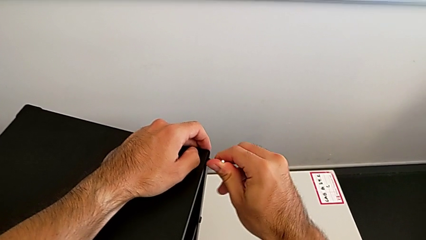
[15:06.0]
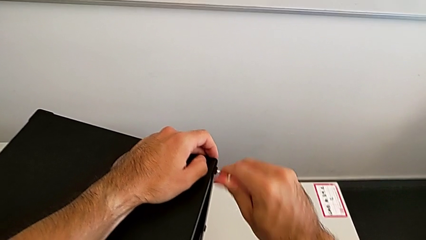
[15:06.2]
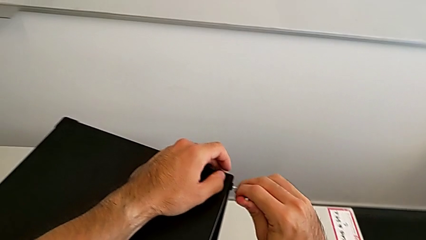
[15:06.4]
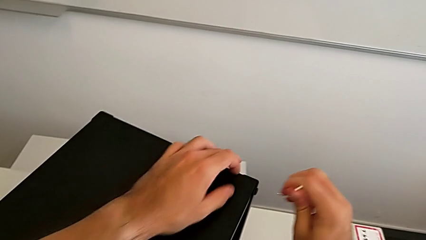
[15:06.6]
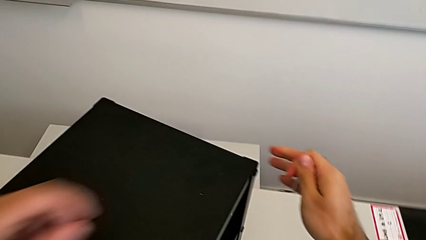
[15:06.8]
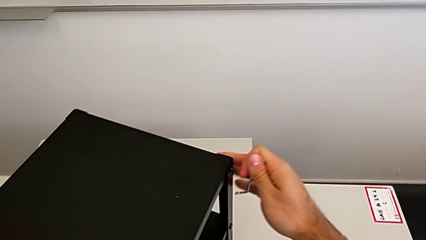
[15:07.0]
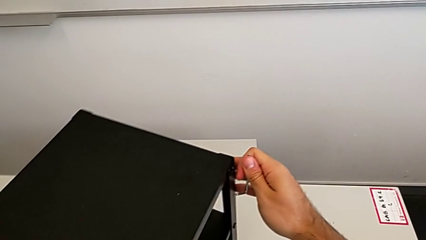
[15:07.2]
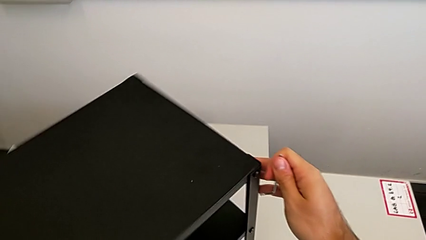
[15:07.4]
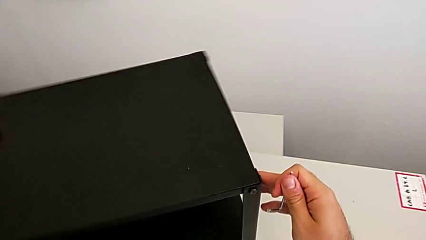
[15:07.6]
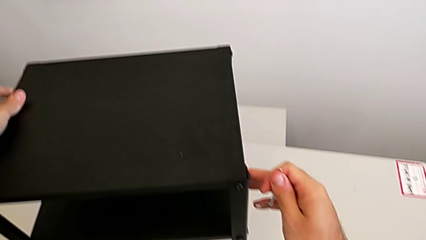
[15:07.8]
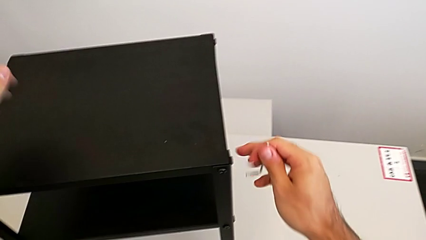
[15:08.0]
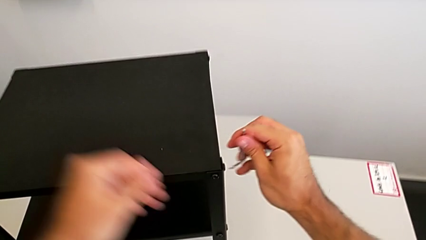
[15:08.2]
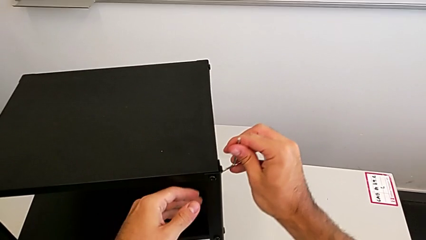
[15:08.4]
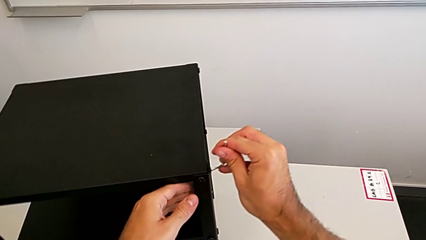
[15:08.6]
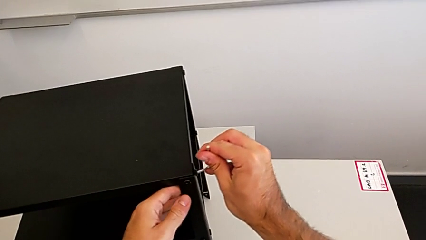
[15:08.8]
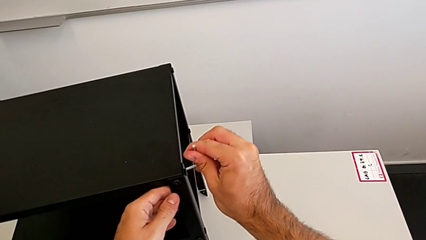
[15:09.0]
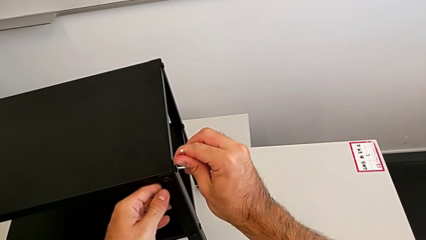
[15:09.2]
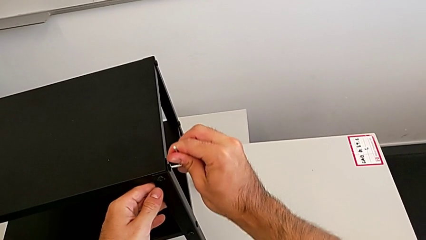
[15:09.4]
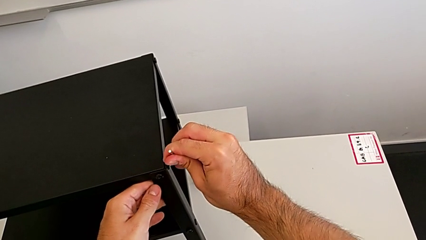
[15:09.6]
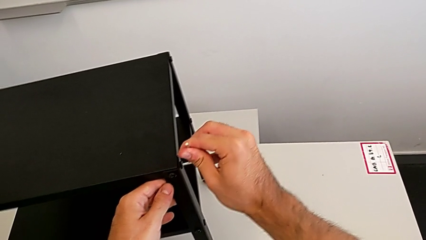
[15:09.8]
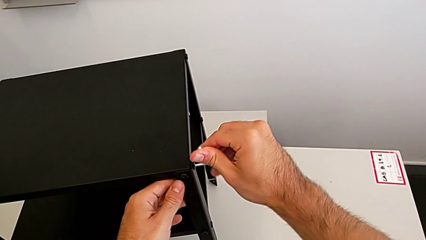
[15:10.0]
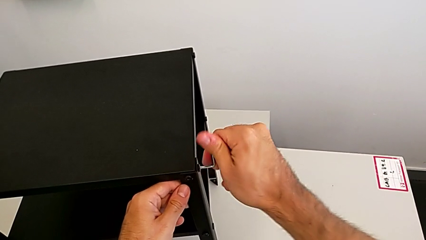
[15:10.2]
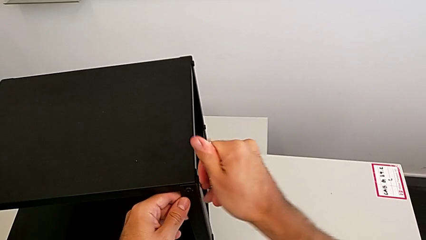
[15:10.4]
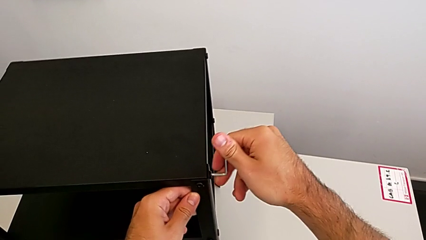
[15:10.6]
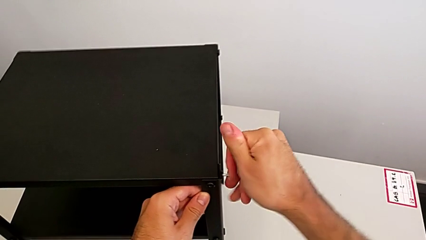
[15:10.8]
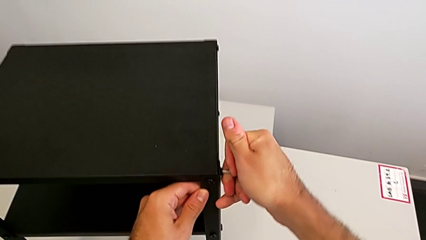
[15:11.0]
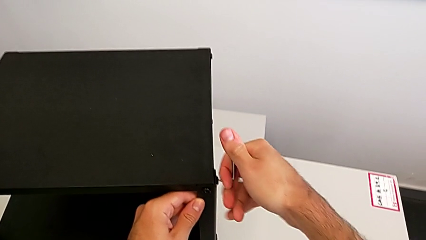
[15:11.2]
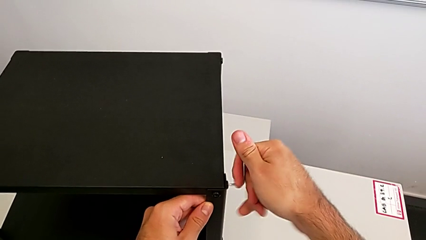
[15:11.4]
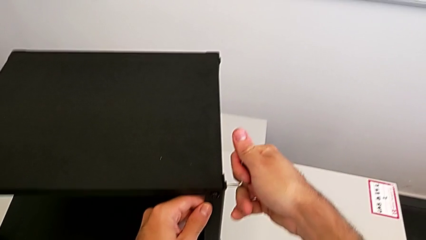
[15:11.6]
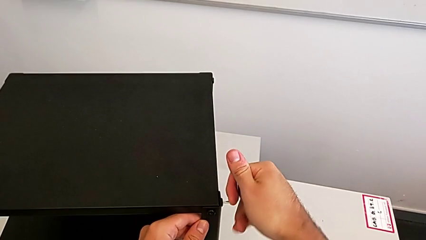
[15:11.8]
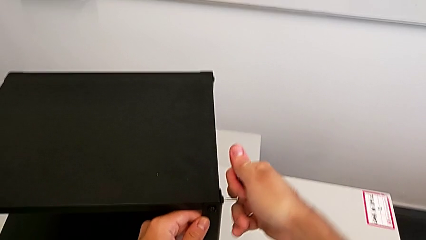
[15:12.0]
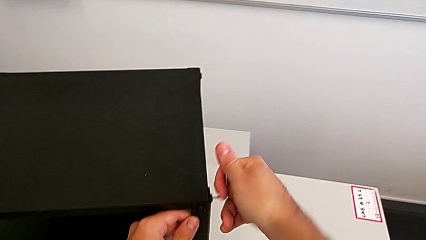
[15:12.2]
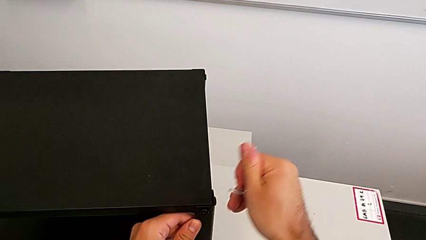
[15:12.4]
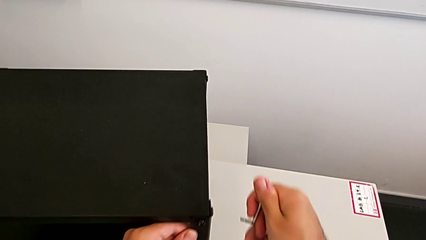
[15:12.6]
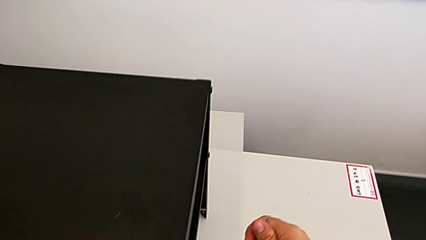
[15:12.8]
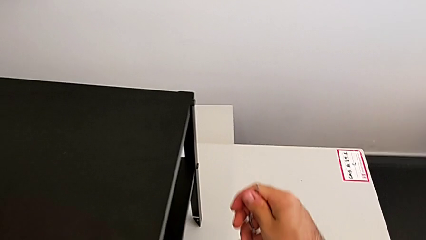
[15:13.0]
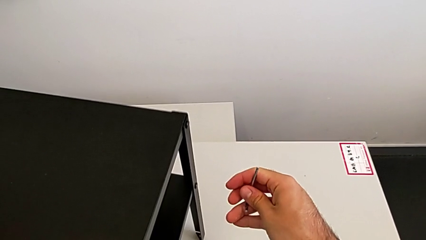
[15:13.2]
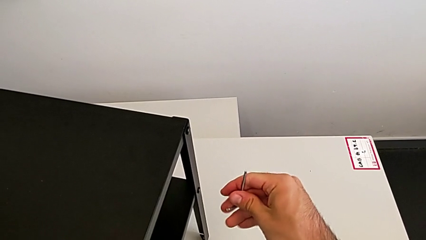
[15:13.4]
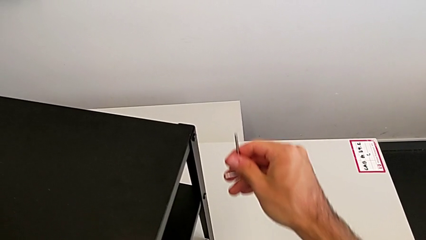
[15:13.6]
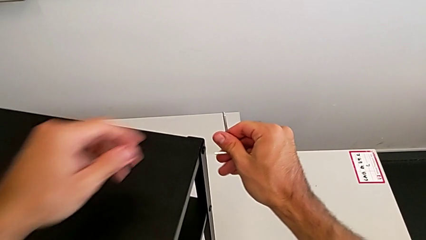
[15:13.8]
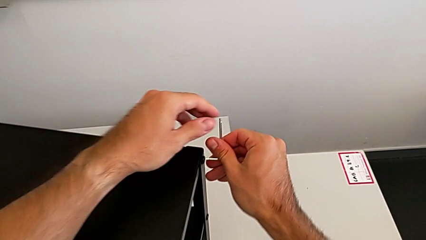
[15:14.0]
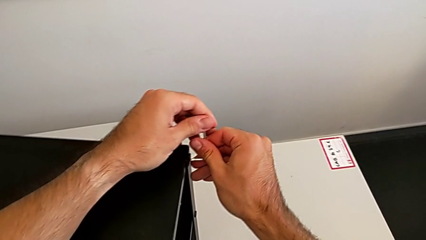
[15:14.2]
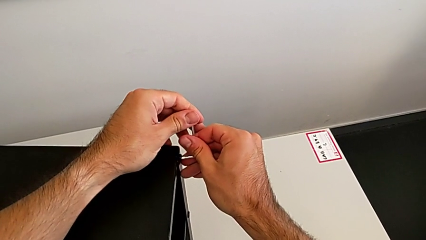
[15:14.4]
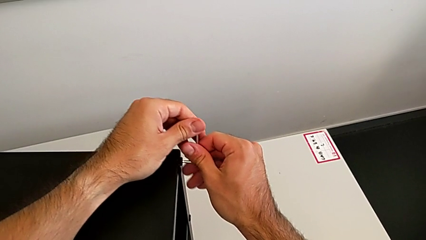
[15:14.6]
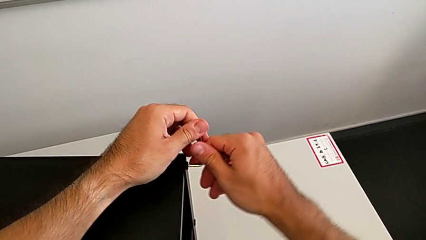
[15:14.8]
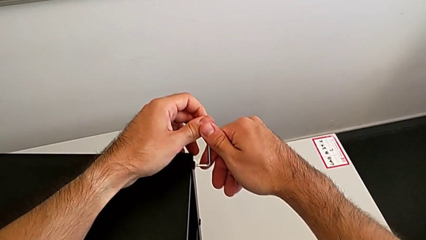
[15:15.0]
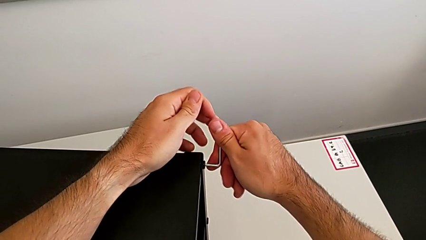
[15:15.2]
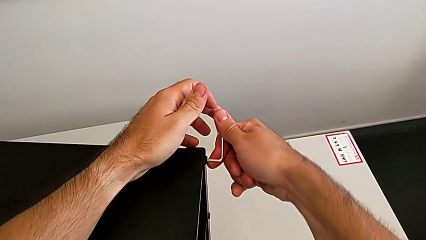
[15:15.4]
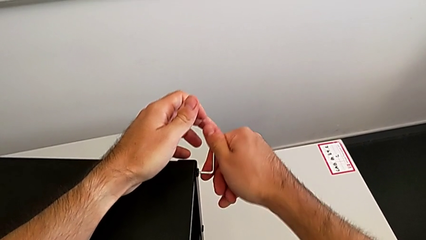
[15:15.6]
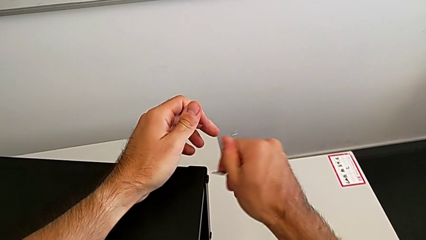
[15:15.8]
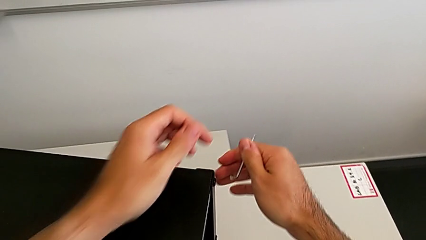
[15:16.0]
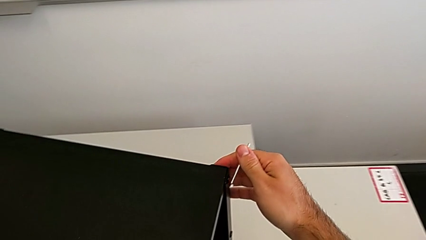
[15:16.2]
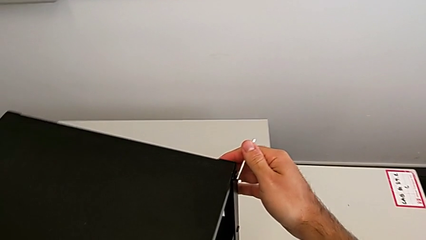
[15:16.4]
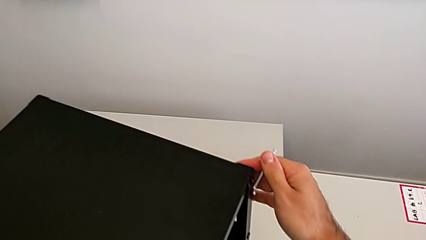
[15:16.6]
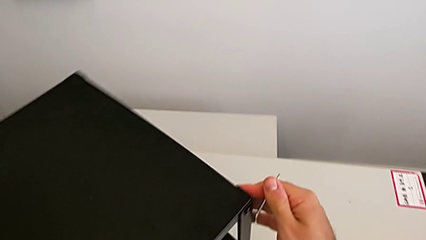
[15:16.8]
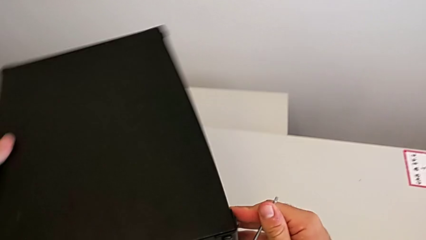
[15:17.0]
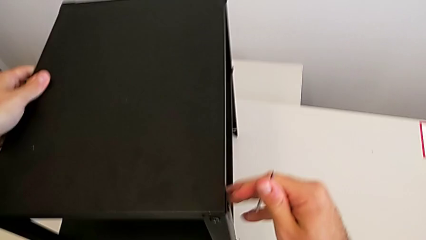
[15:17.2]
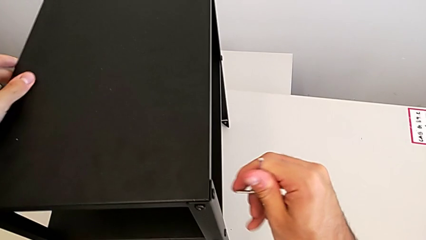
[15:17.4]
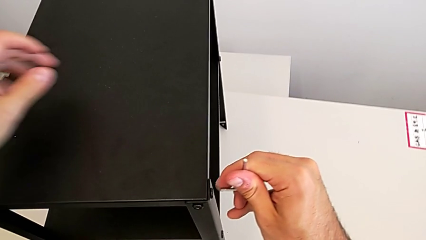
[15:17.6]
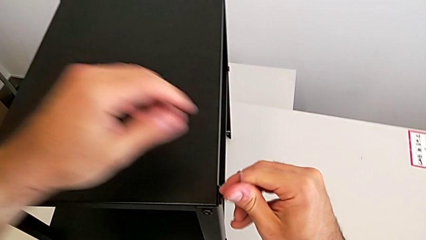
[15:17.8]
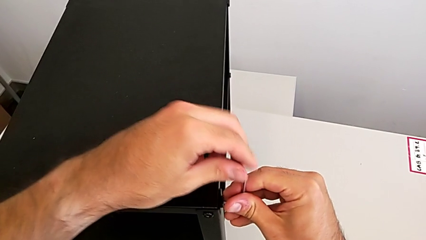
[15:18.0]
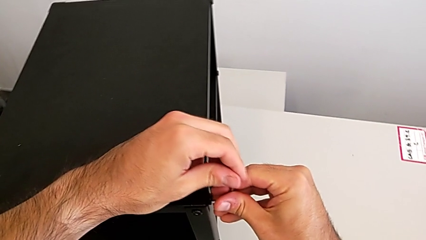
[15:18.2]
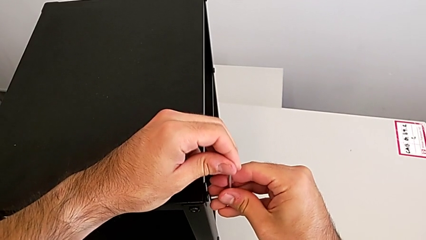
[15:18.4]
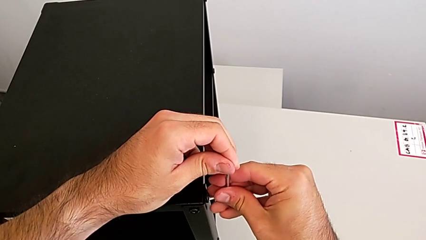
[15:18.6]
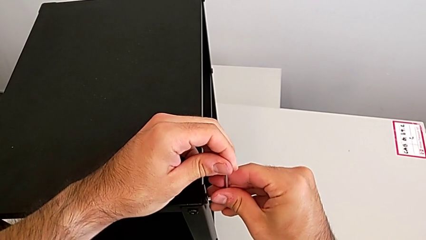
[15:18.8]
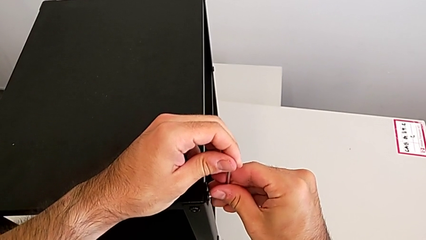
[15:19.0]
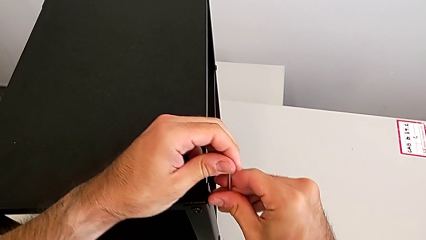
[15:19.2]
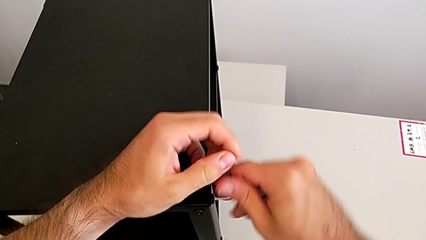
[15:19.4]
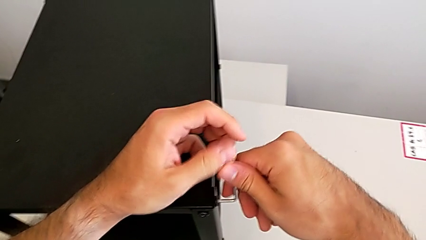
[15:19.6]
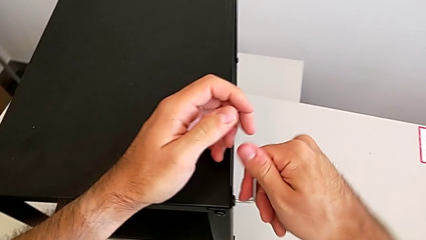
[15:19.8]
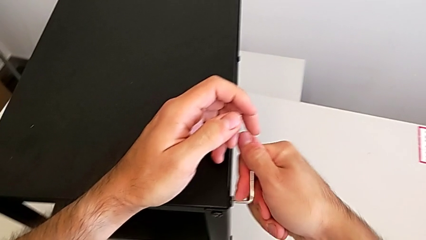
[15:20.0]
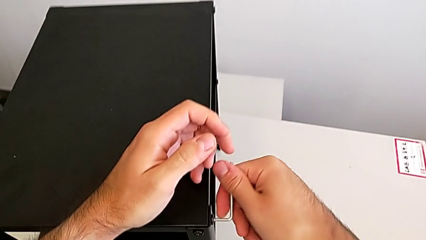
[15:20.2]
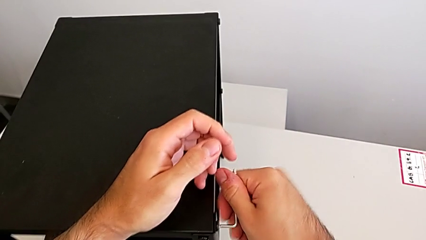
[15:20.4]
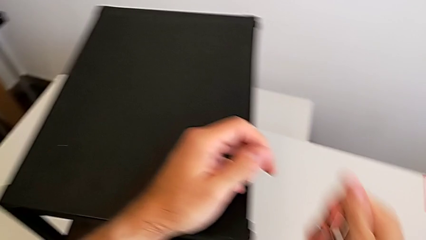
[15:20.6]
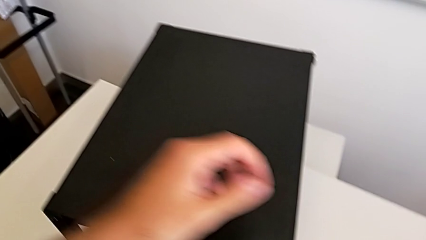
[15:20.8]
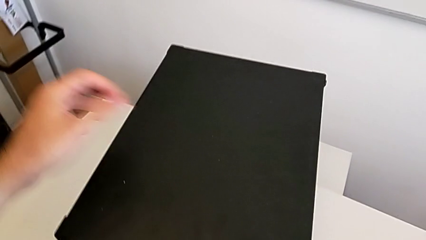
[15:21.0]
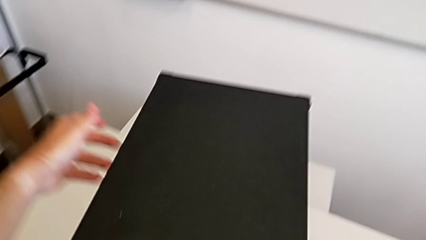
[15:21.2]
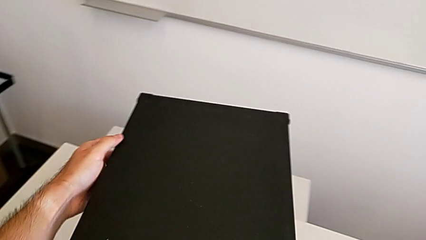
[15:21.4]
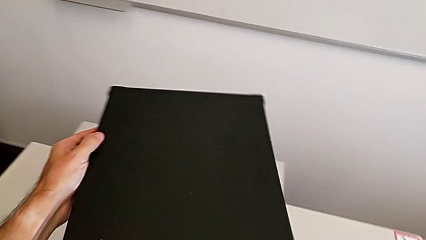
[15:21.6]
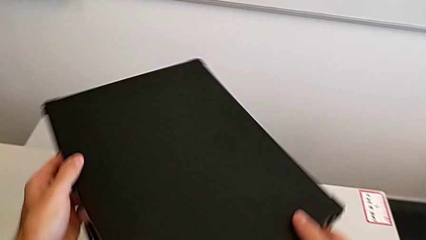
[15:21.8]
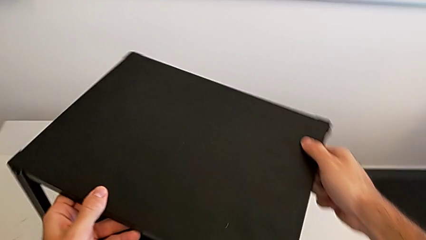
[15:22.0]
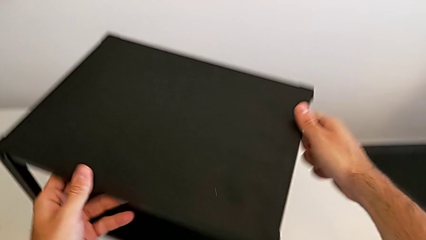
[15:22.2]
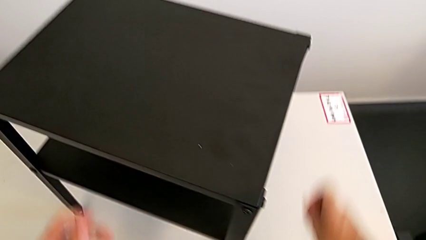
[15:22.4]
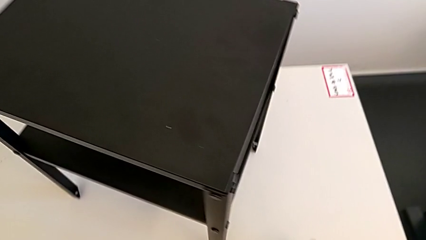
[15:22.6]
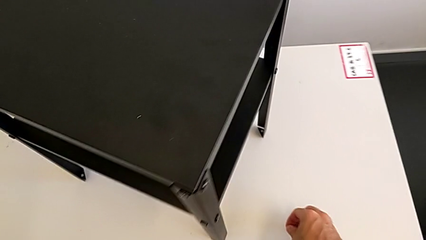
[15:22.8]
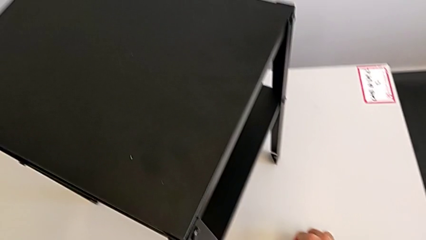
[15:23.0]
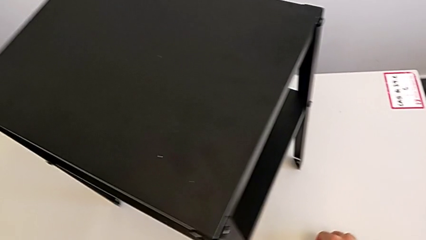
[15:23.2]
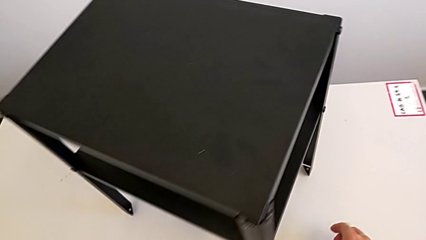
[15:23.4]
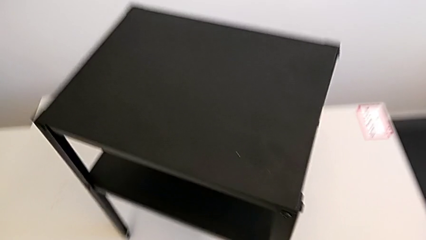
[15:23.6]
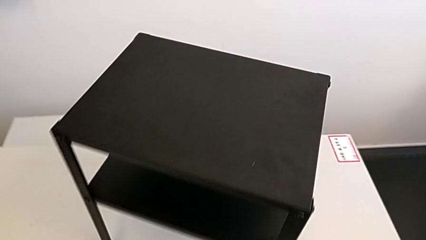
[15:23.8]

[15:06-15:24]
The camera wearer is tightening all the hex socket heads. They withdraw the Allen wrench, slide the nightstand, insert the Allen wrench, screw the hex socket head, withdraw the Allen wrench, slide the nightstand, insert the Allen wrench, screw the hex socket head, withdraw the Allen wrench and slide the hex socket head. They insert the Allen wrench, screw the hex socket head, withdraw the Allen wrench, slide the nightstand and place the Allen wrench.
